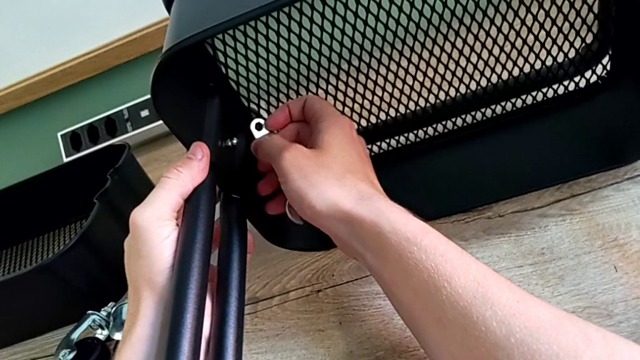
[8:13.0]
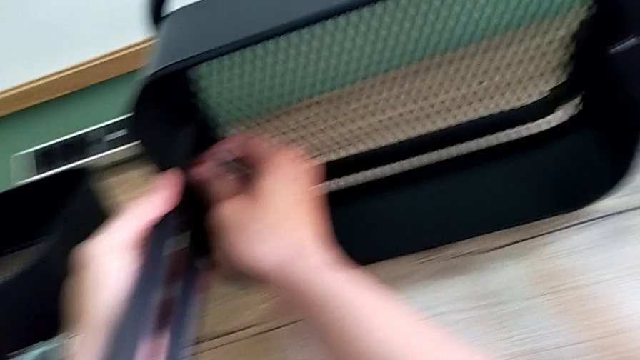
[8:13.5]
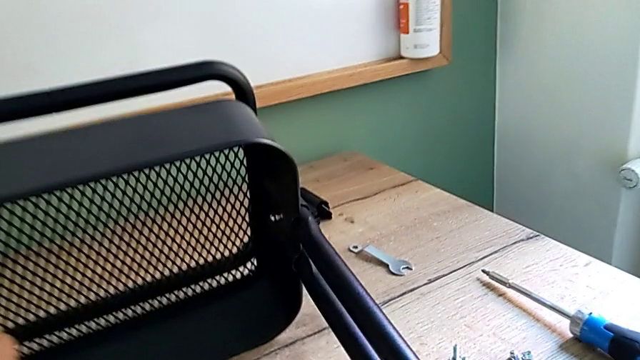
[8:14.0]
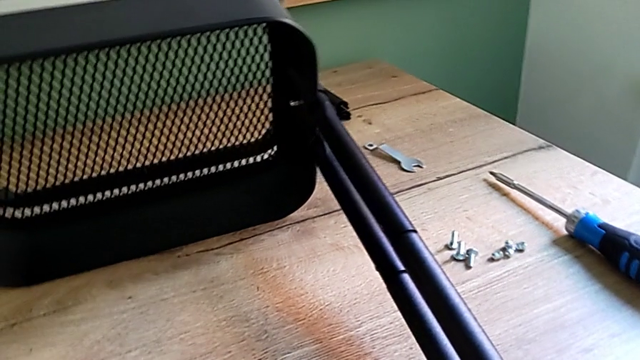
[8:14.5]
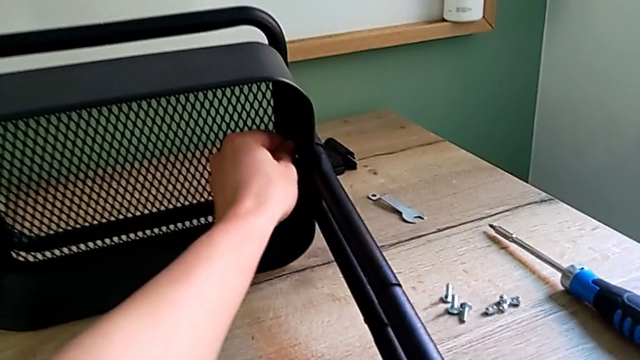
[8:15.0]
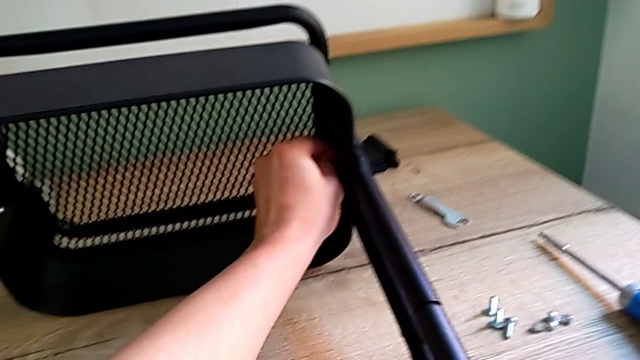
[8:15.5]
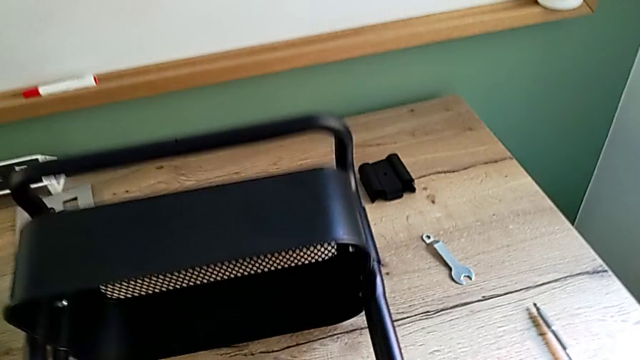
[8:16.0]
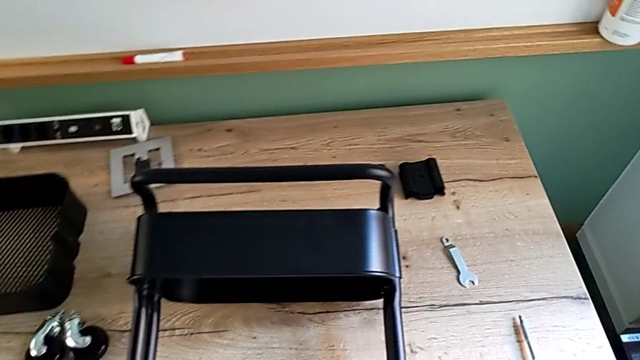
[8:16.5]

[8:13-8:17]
The camera wearer is screwing the bracket into place. They keep screwing the screw.

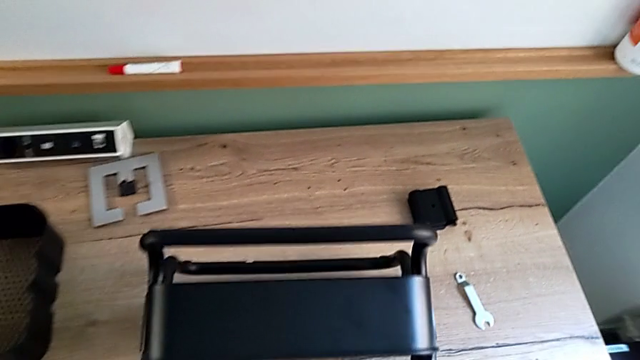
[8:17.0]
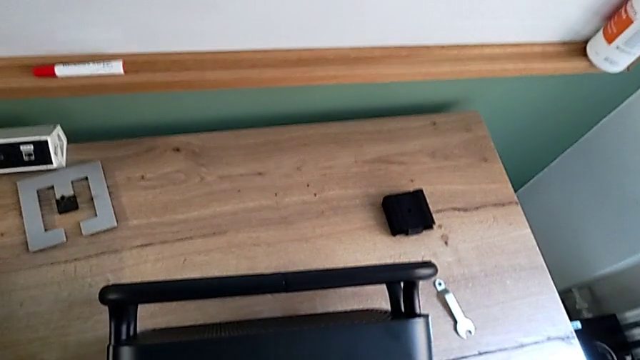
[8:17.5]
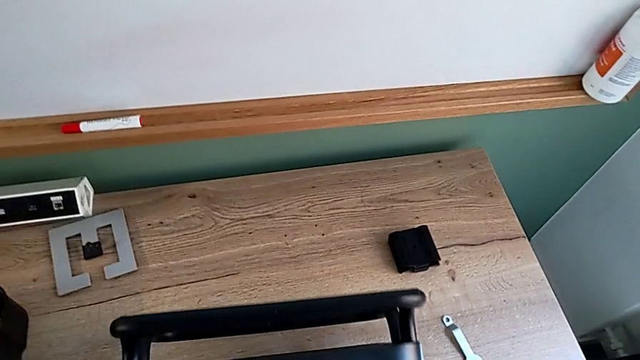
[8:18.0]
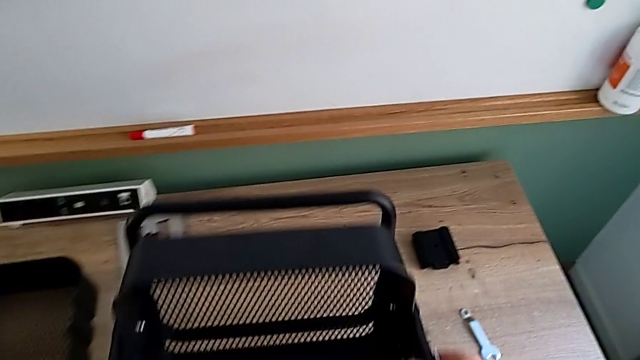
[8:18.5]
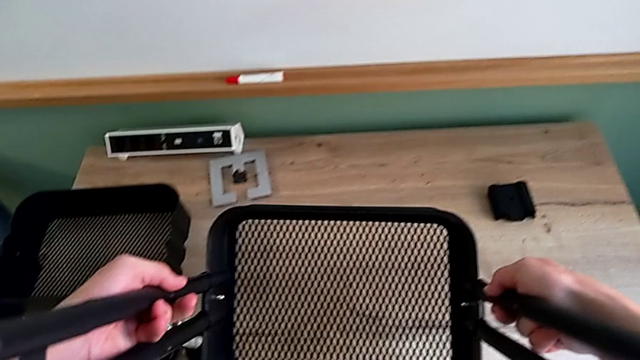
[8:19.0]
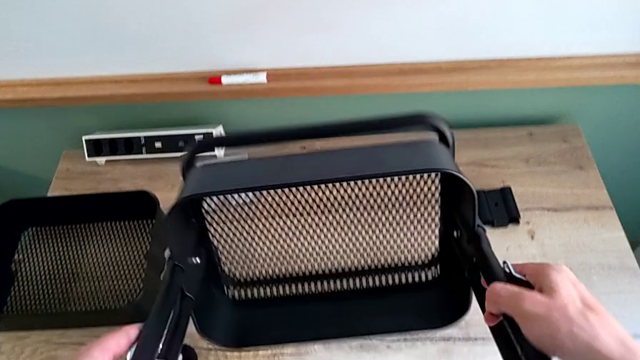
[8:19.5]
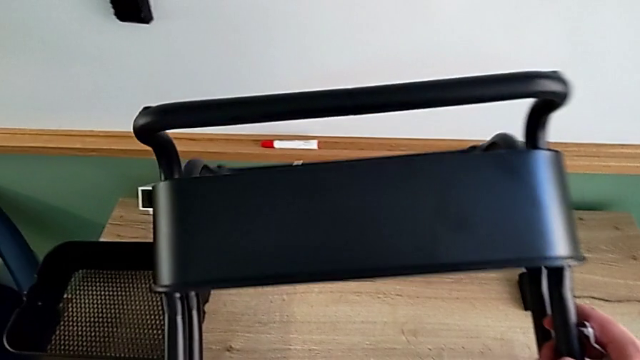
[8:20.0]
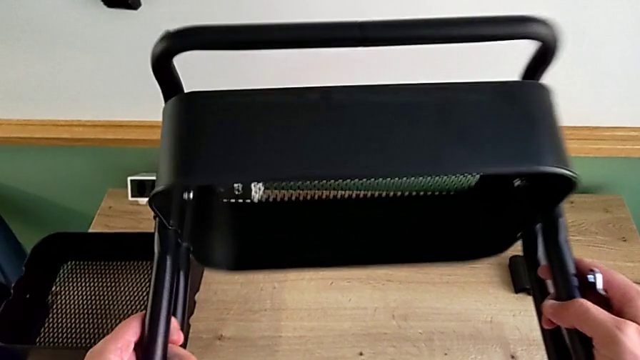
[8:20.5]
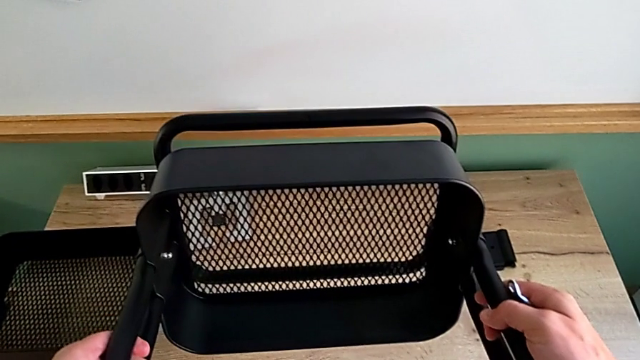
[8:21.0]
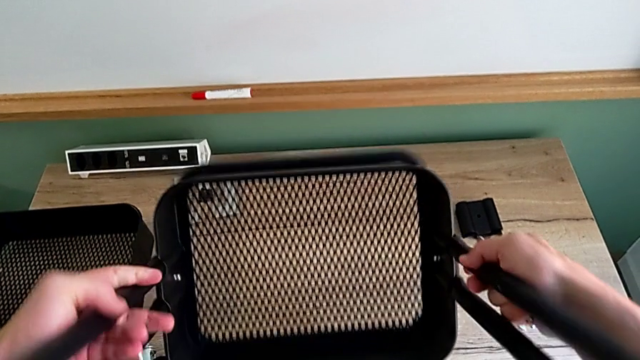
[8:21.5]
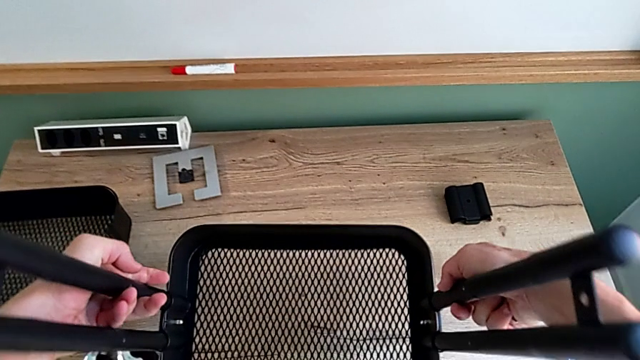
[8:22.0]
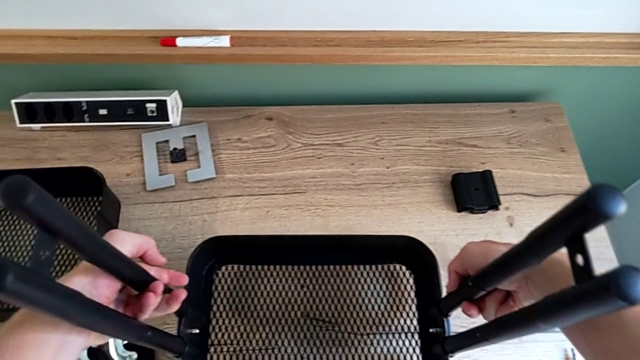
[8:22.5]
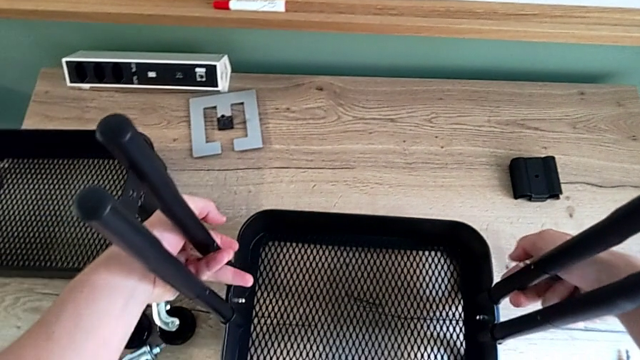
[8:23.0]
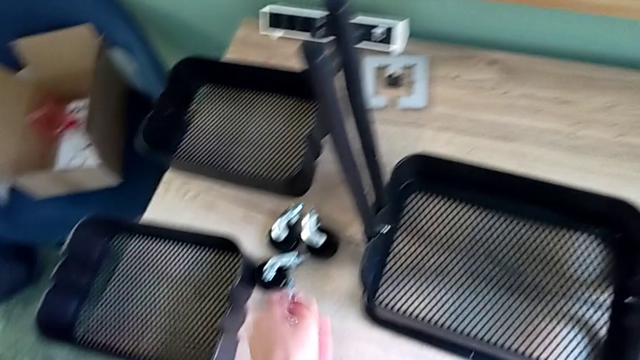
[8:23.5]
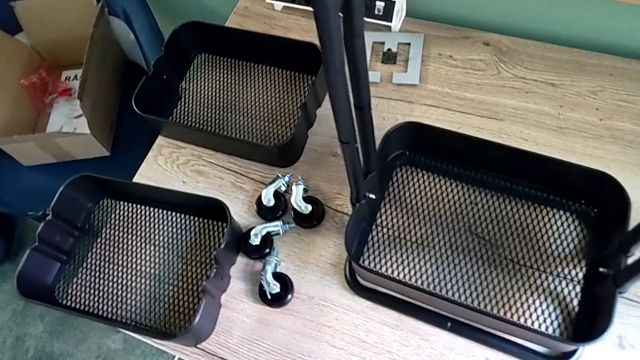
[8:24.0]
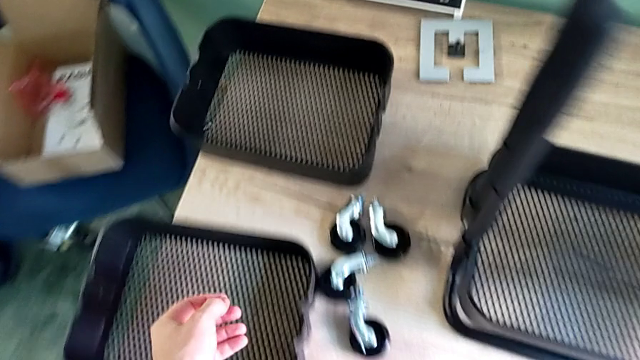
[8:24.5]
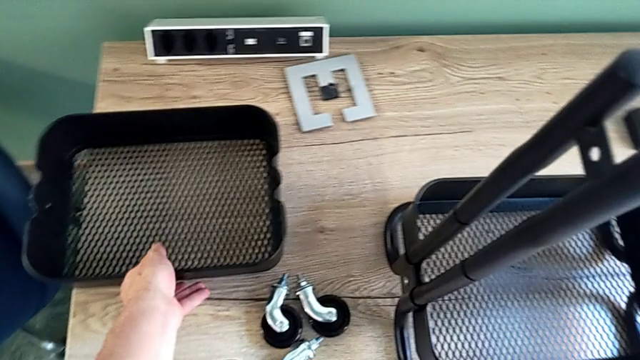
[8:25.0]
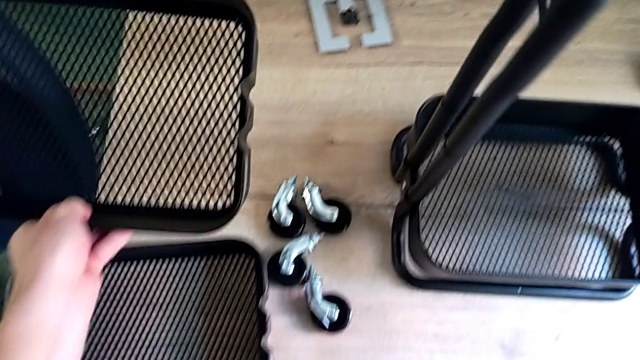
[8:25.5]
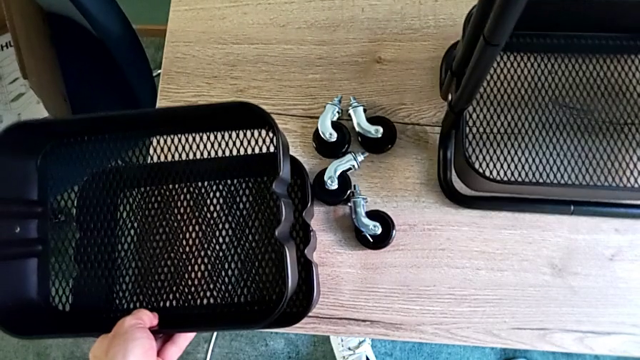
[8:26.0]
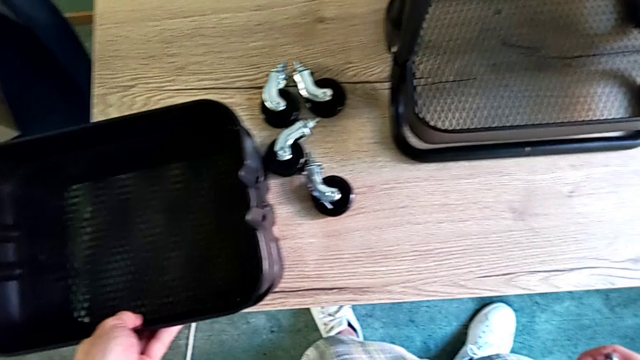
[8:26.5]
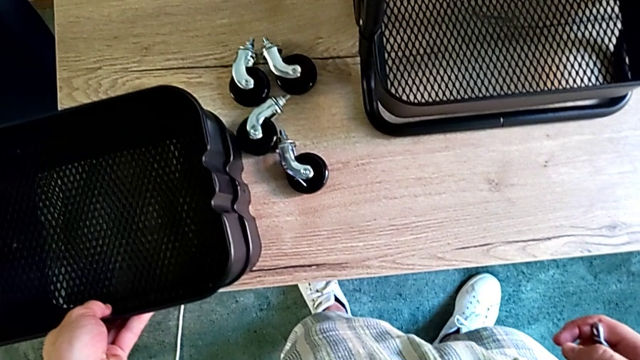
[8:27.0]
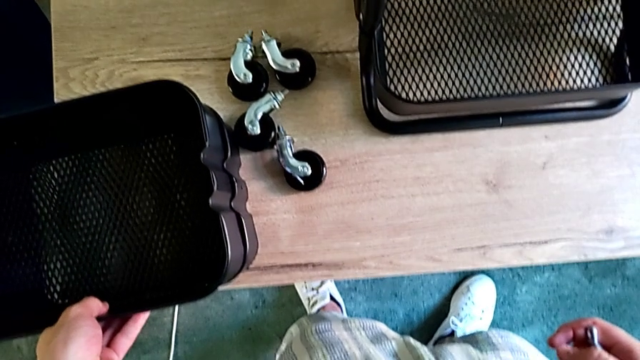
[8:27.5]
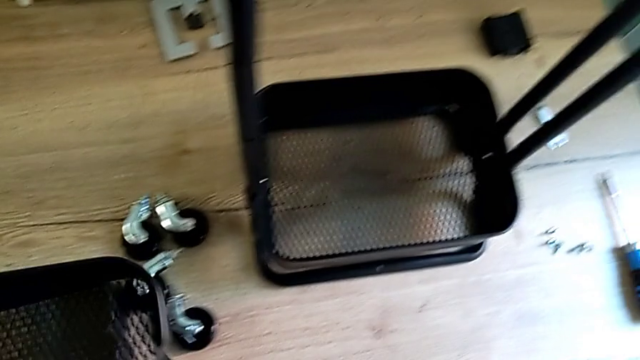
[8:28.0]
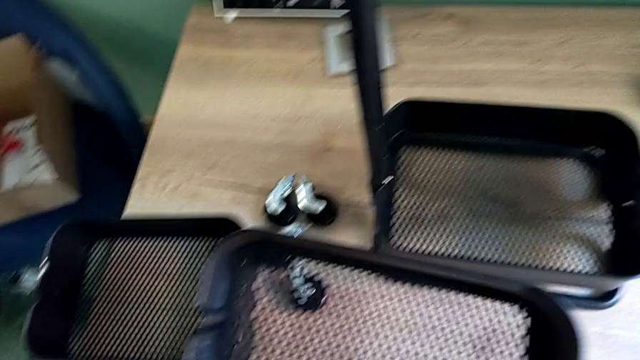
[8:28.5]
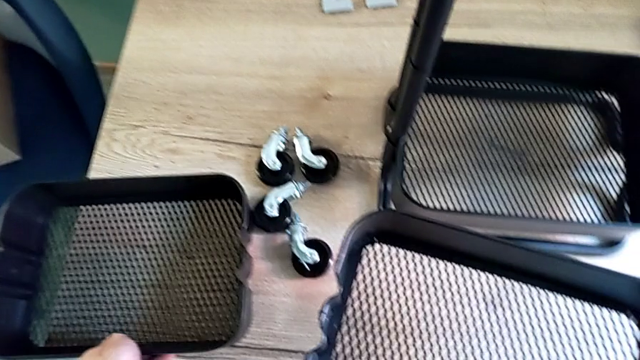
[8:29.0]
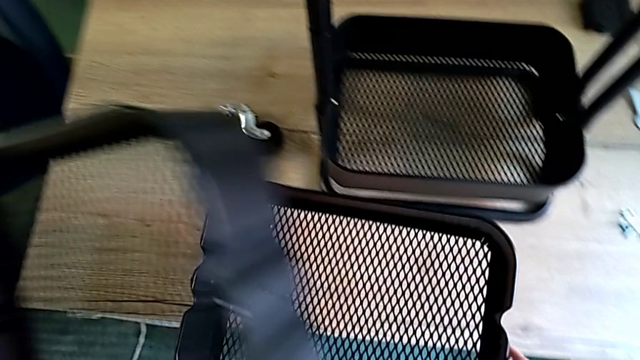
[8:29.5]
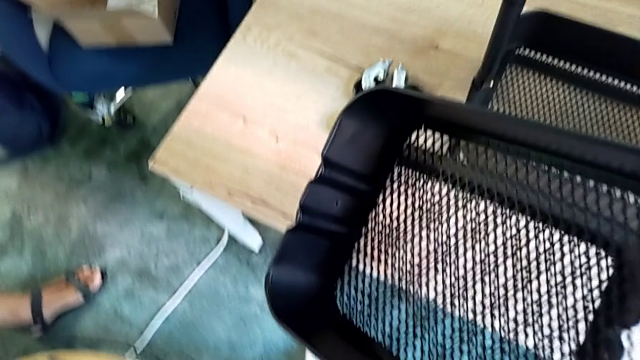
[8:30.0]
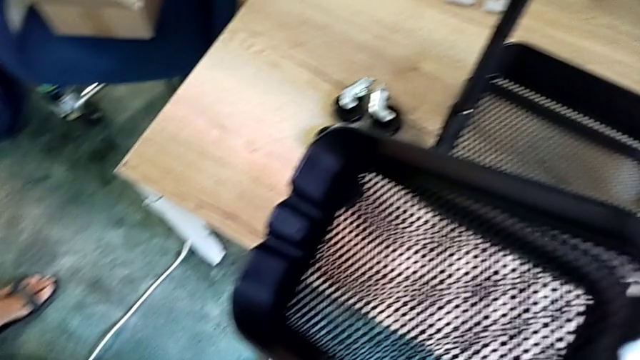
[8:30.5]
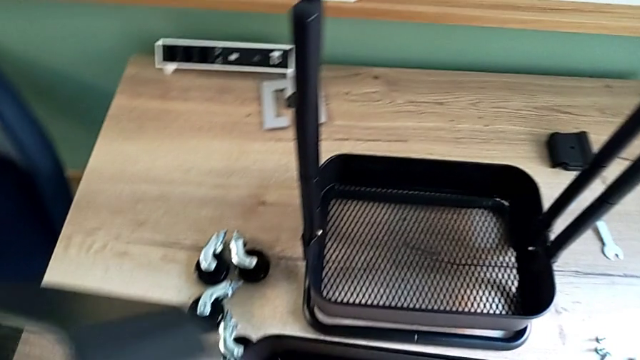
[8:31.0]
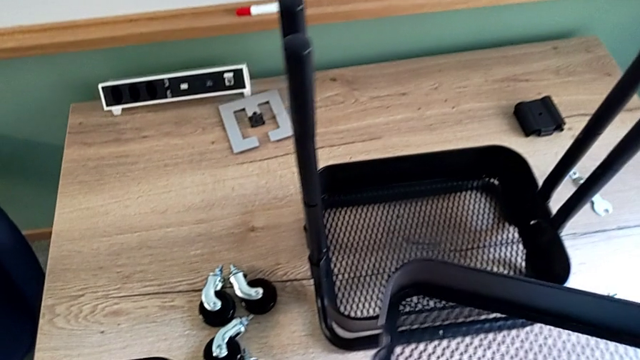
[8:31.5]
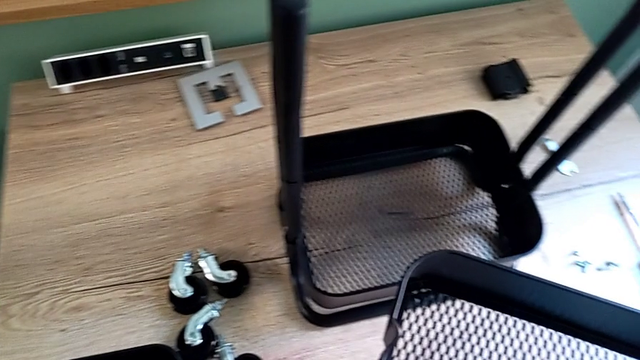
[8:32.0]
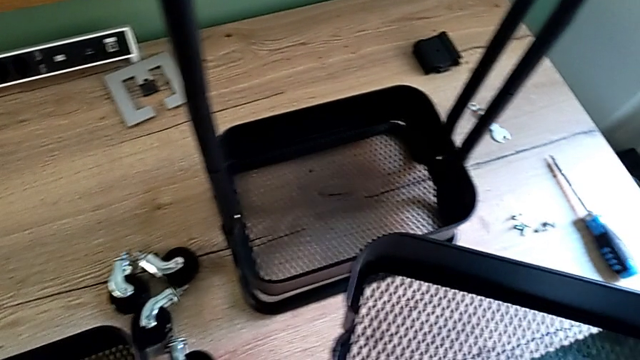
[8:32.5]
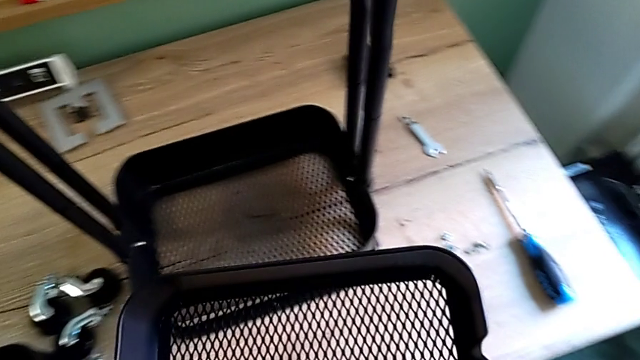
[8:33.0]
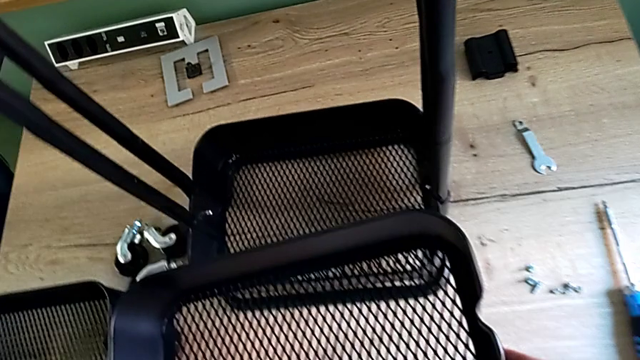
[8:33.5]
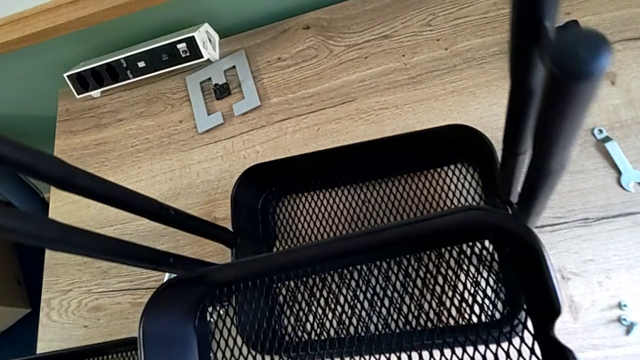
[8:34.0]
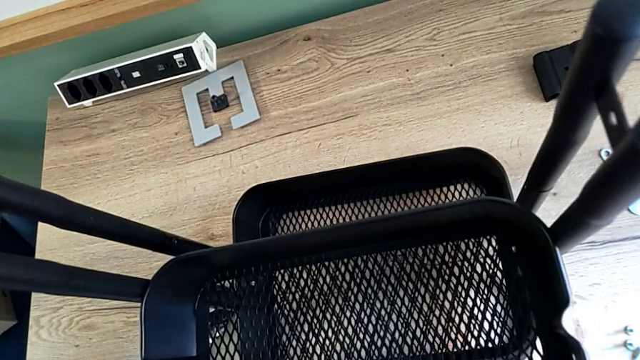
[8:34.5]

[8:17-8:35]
The camera wearer is assembling the middle tray. They rotate the utility cart and grab the middle grid tray.
